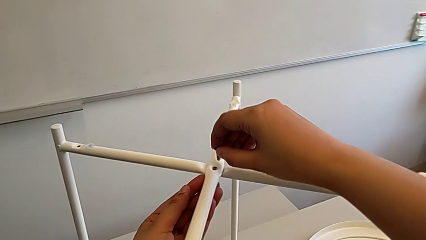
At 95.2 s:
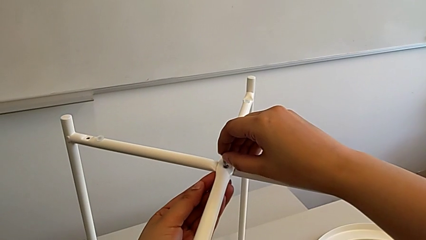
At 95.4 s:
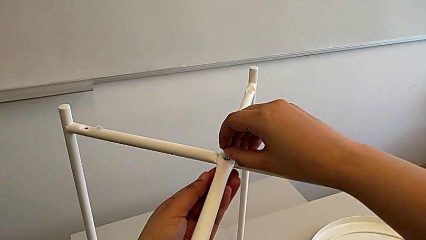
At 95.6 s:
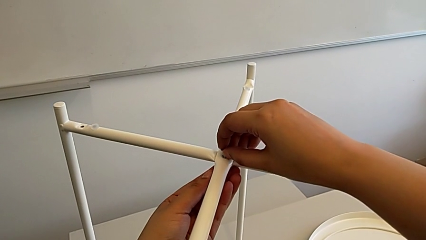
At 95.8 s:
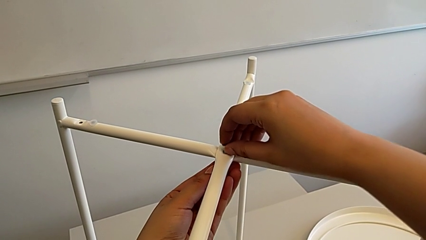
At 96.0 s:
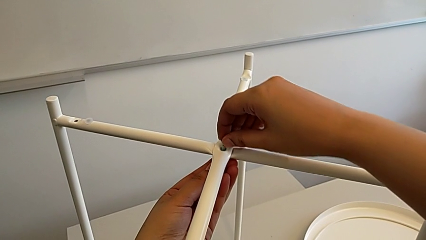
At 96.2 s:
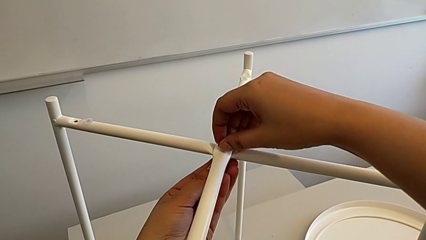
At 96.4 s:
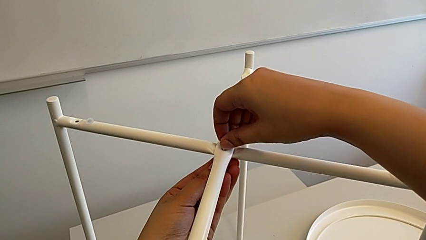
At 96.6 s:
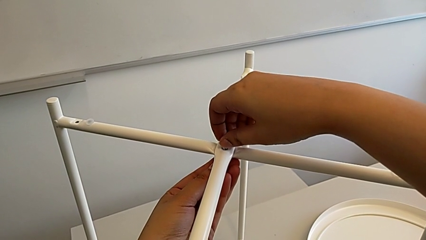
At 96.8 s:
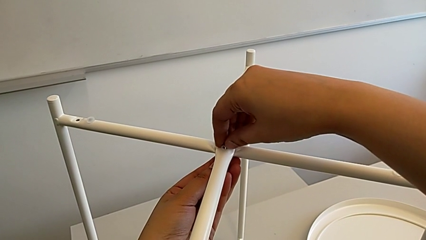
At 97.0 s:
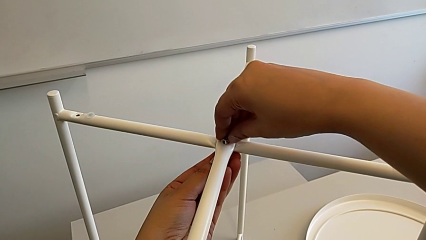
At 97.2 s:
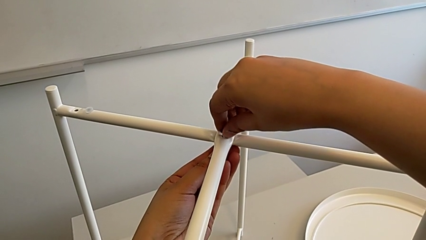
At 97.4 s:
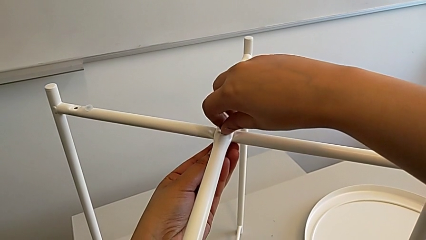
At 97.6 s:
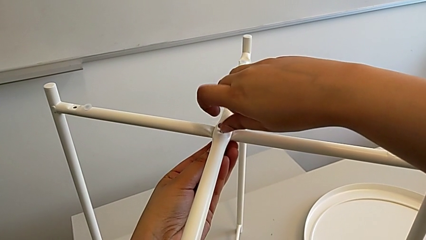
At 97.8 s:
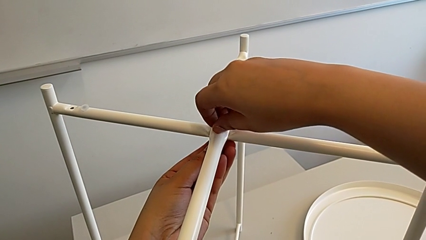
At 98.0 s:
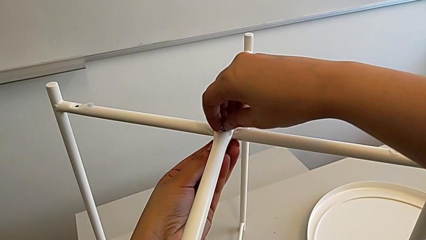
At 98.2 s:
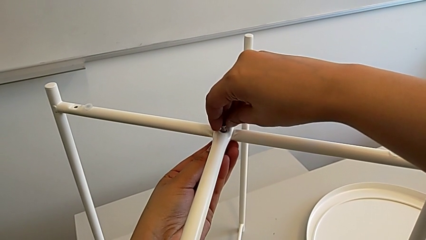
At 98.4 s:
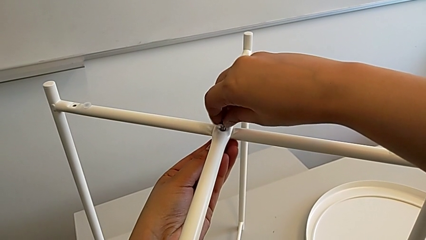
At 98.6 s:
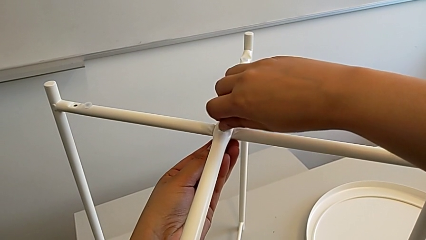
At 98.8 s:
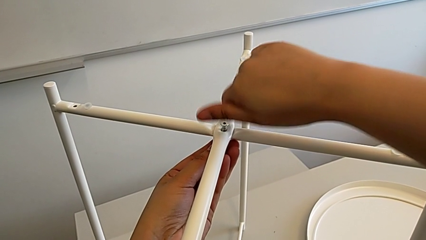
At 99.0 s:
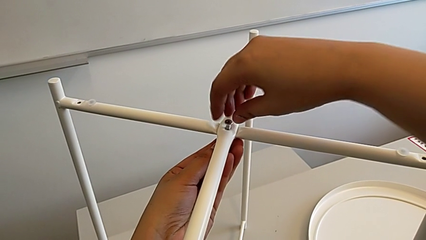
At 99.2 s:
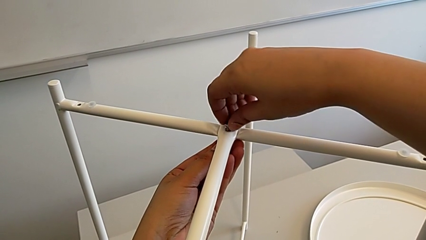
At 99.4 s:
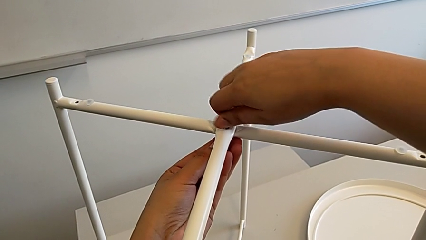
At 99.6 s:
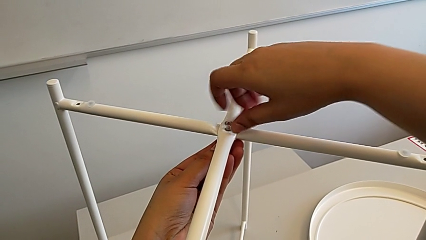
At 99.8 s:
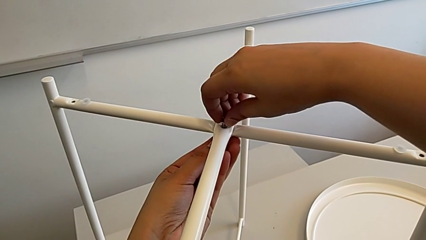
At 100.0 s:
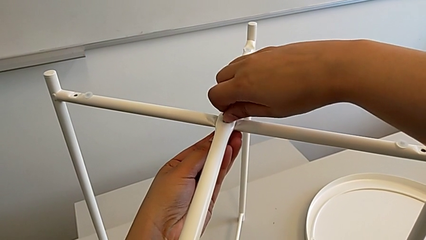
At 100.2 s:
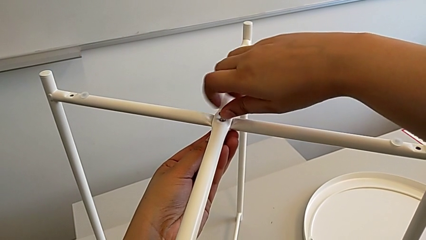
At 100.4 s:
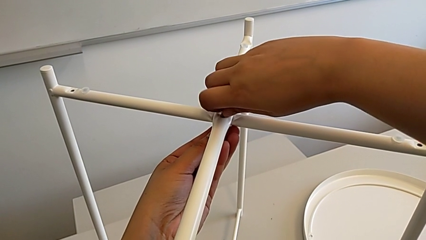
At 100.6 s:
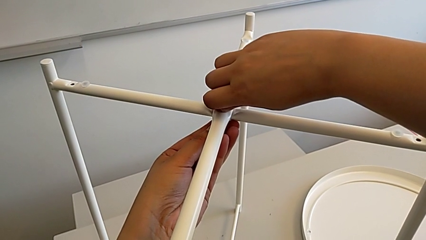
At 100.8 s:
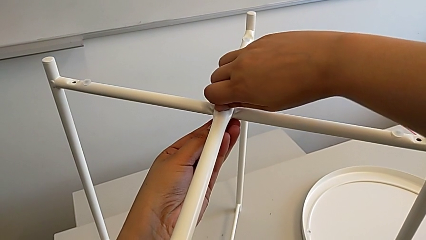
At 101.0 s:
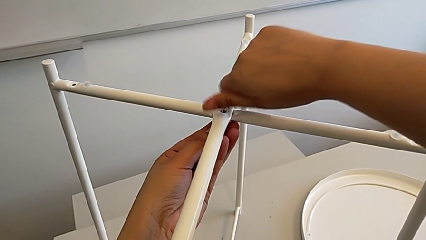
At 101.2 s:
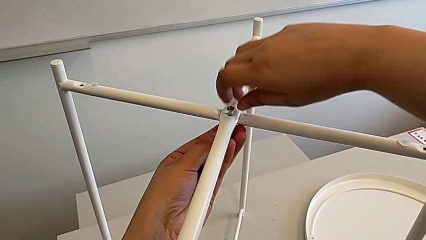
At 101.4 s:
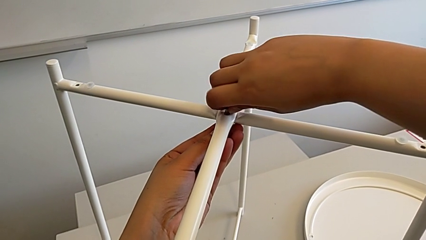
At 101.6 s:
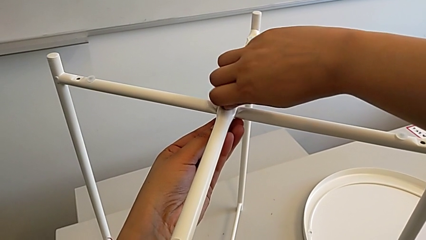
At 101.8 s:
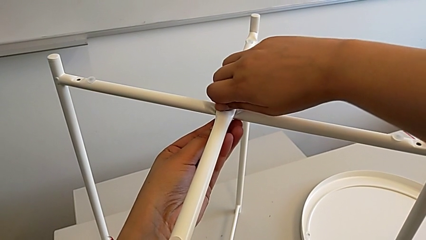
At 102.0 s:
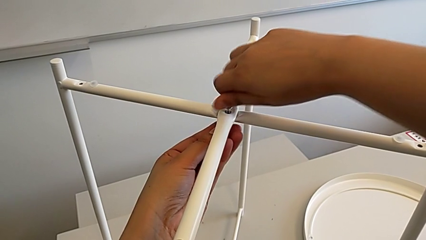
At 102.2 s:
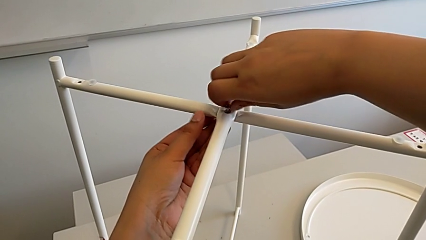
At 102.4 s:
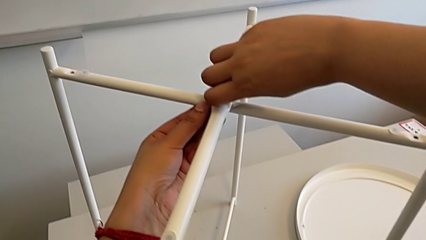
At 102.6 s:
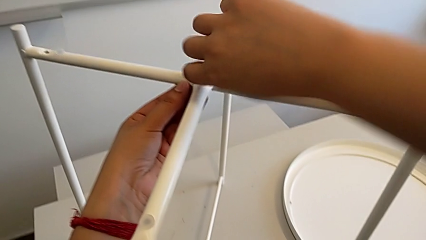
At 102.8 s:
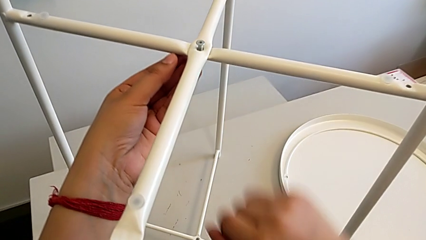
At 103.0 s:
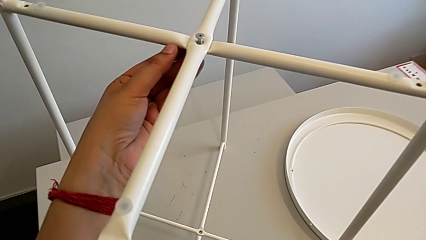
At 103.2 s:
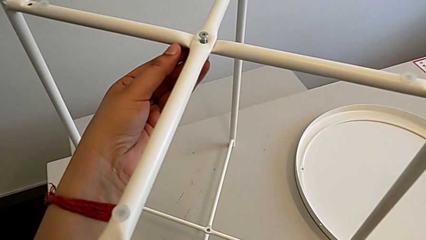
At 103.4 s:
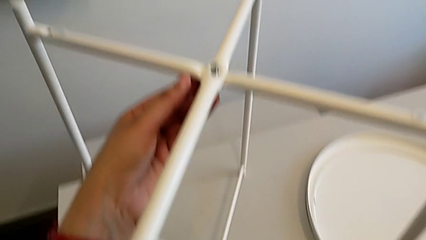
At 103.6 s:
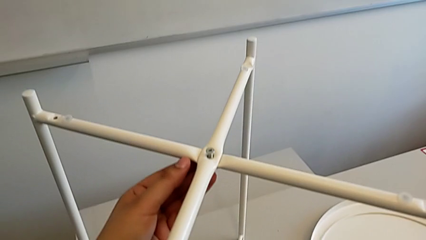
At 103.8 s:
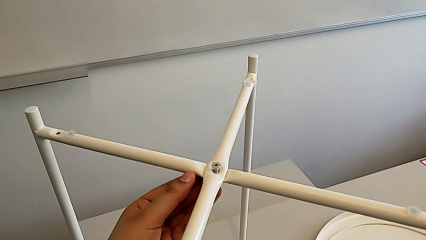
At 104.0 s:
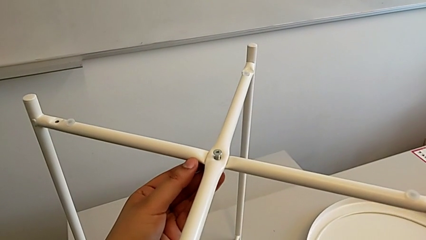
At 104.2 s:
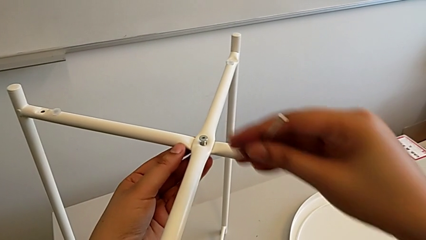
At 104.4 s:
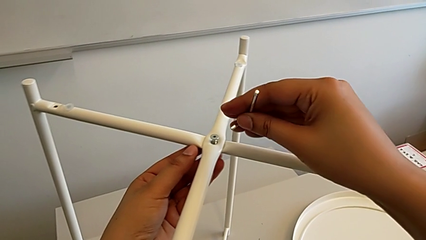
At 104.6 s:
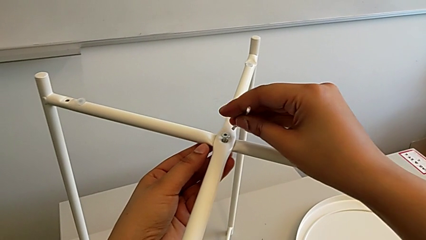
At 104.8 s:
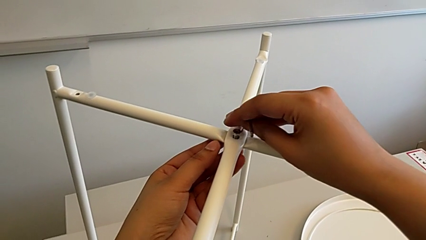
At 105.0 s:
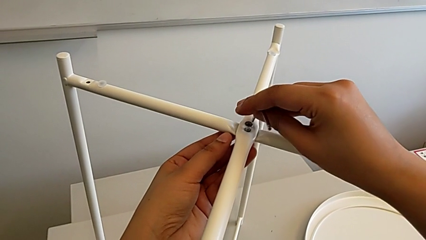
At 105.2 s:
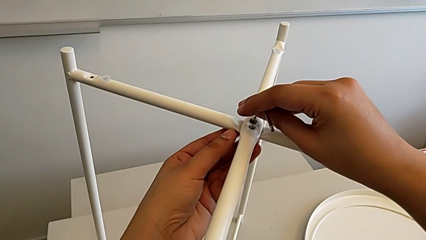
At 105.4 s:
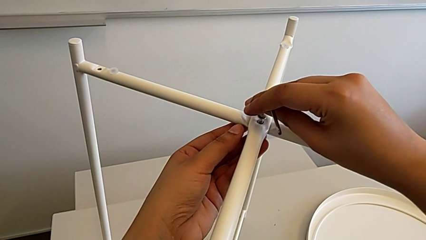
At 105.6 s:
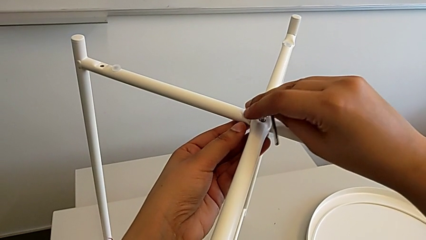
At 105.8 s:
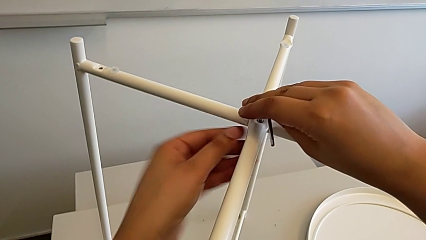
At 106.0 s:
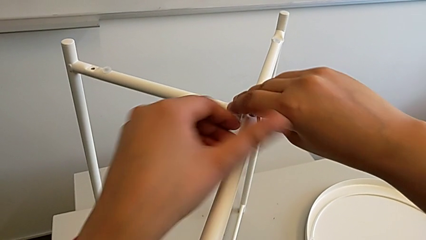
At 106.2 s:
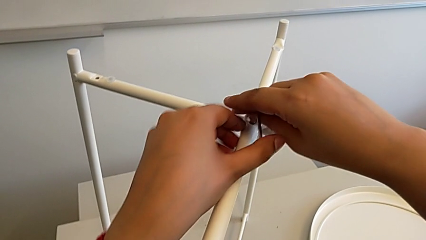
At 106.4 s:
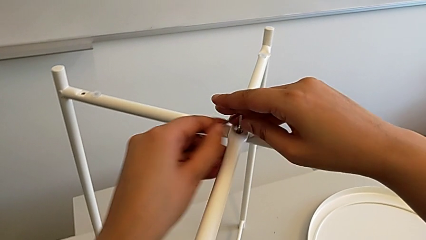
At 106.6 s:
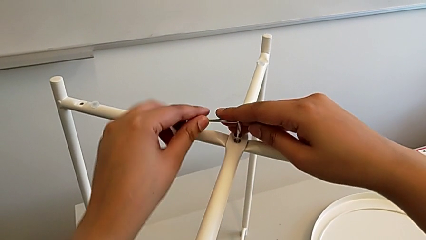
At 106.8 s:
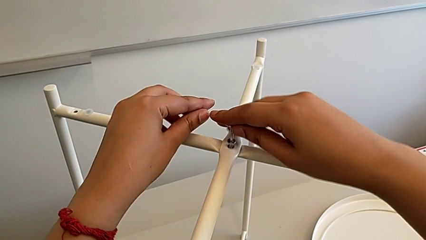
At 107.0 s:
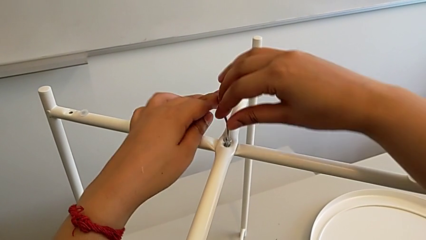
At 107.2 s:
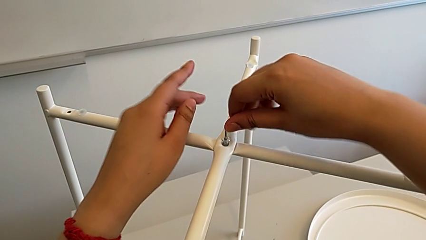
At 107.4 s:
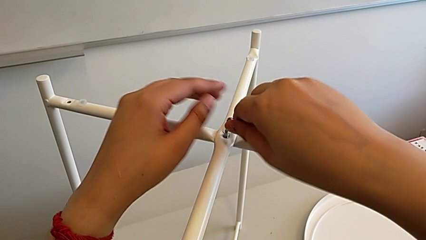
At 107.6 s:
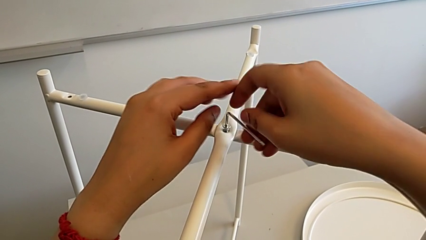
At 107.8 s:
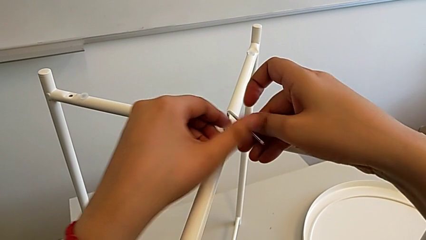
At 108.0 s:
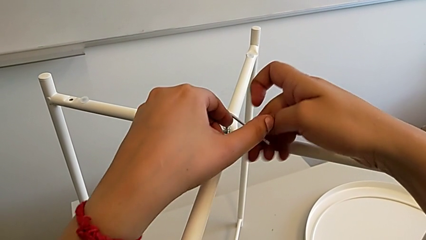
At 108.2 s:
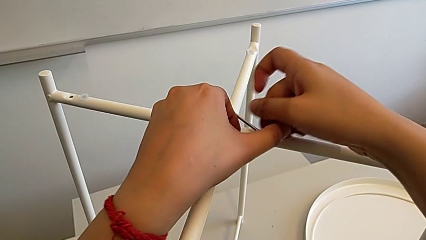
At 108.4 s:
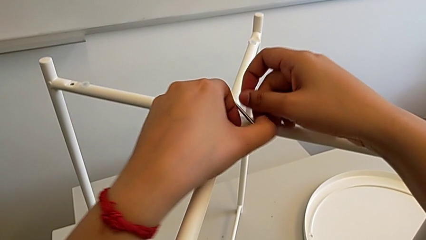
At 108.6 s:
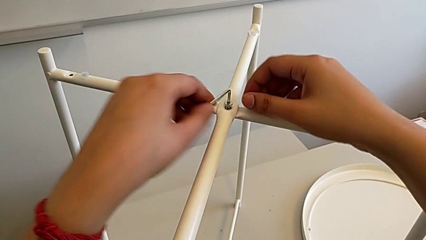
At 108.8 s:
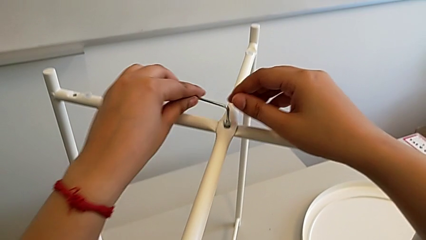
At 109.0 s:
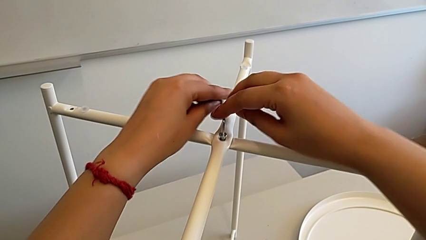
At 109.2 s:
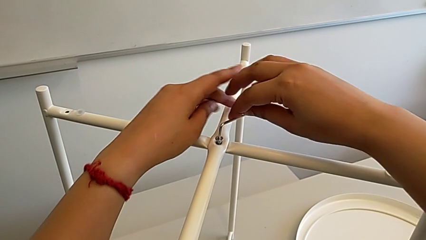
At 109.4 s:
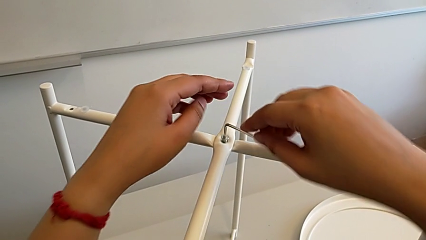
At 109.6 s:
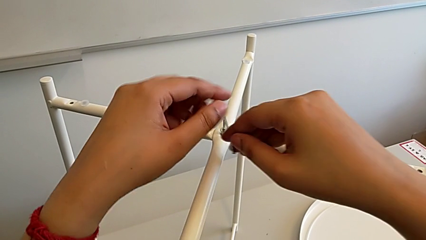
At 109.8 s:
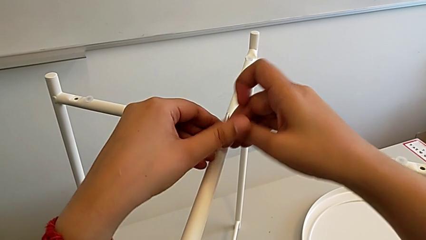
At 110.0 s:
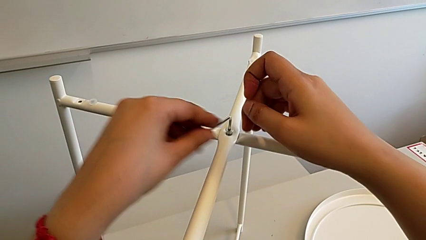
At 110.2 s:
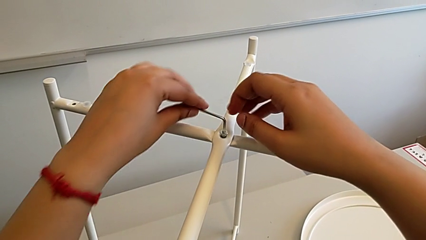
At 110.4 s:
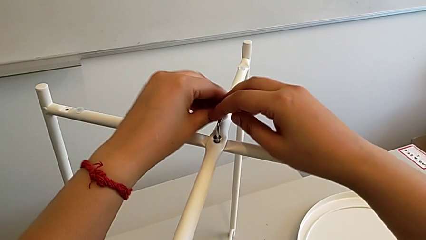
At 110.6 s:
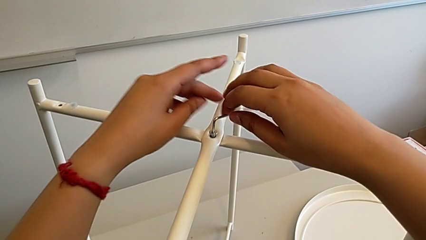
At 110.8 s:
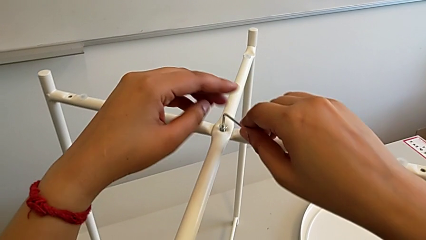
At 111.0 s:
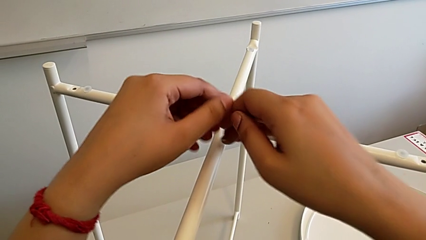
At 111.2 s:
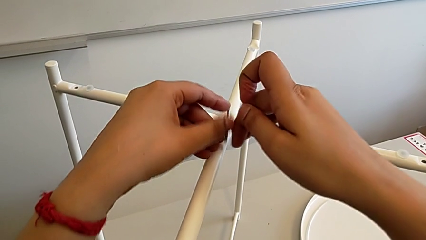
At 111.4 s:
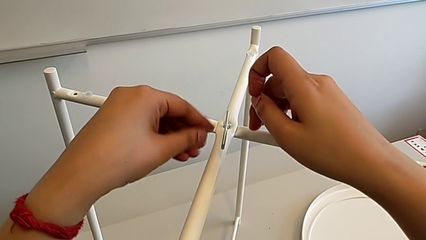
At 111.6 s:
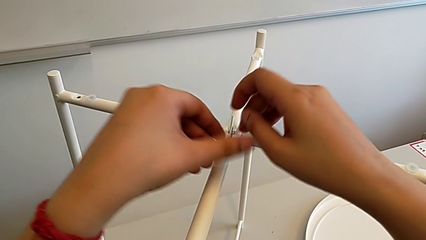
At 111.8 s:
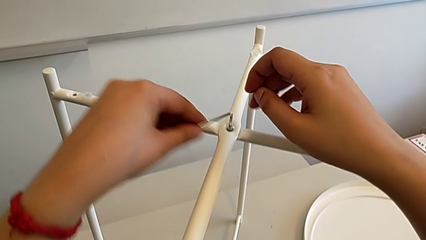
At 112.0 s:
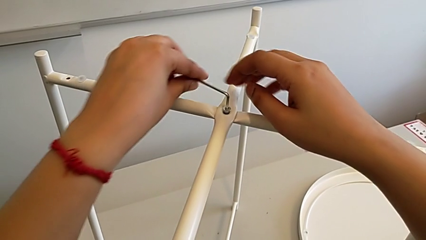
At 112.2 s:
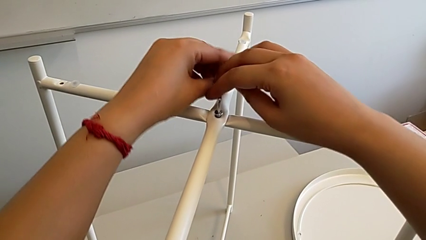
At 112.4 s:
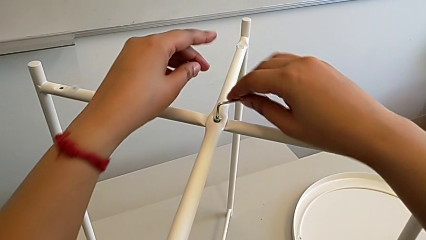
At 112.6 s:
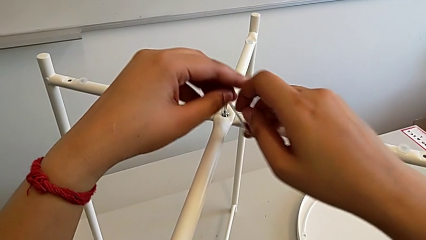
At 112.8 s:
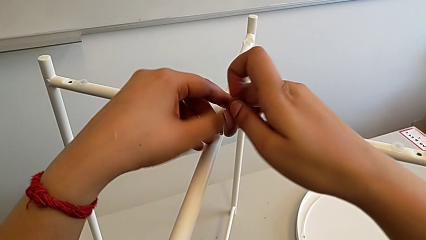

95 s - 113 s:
The camera wearer is assembling the top screw. They insert the top hex socket head, screw the hex socket head twice, grab the Allen wrench, insert it and screw the hex socket head twice.
